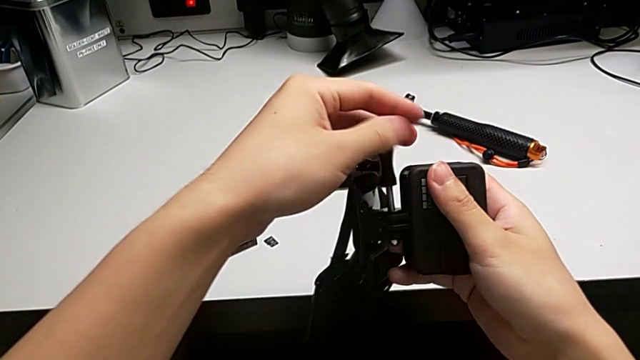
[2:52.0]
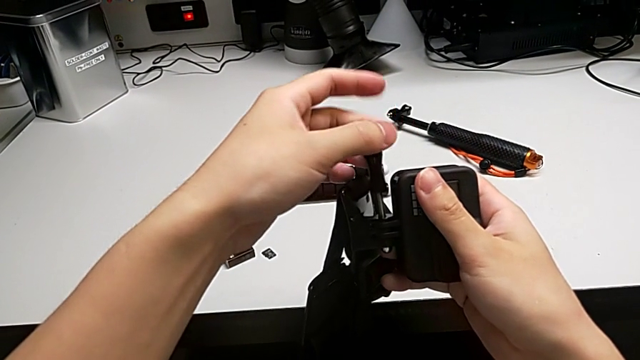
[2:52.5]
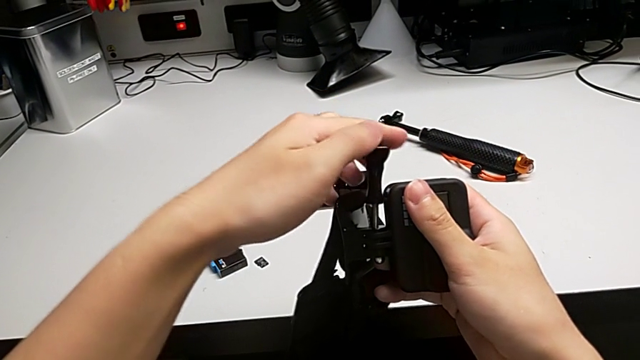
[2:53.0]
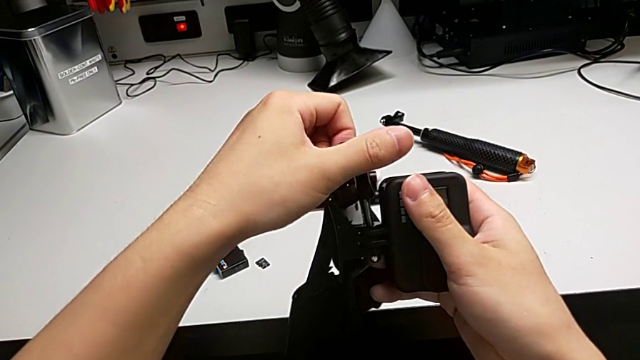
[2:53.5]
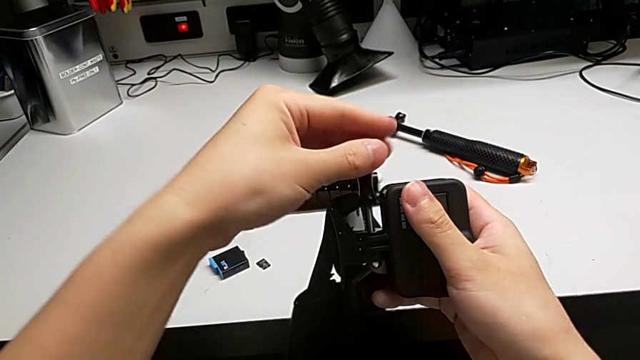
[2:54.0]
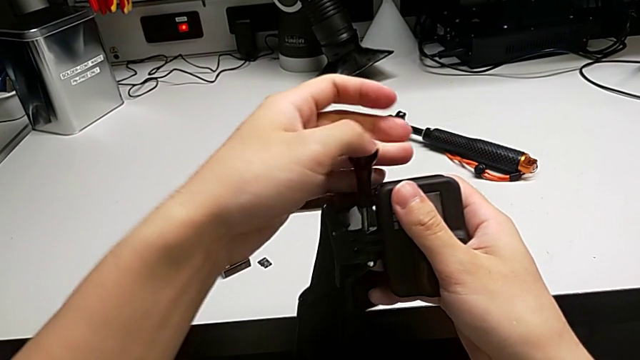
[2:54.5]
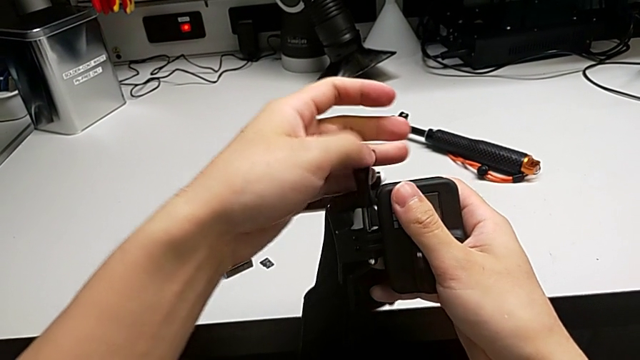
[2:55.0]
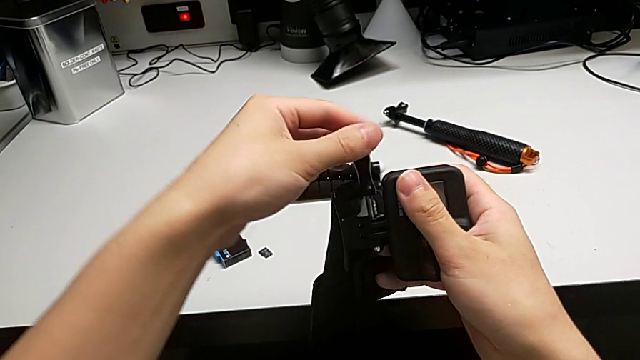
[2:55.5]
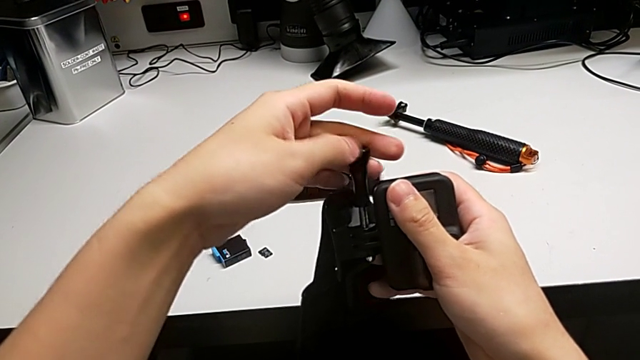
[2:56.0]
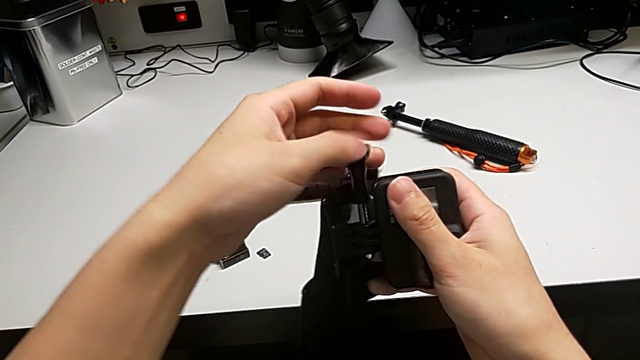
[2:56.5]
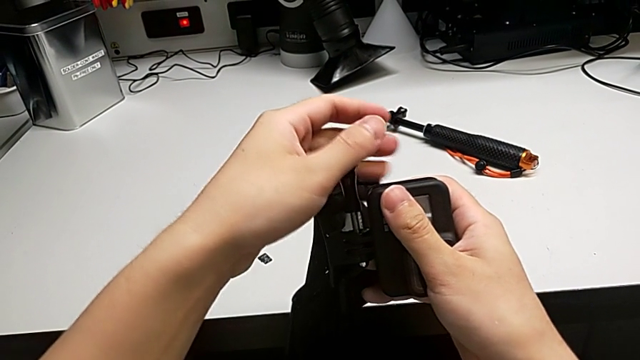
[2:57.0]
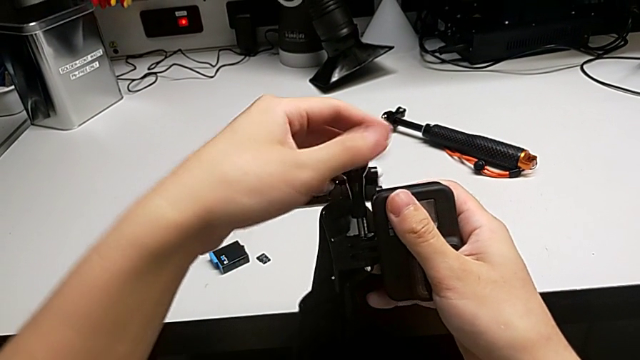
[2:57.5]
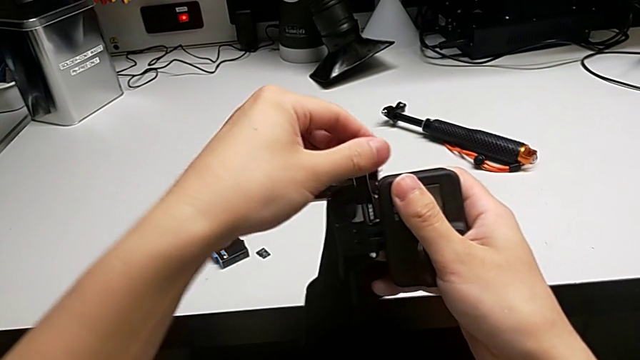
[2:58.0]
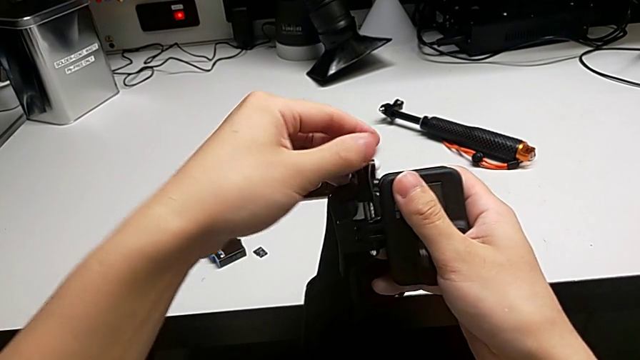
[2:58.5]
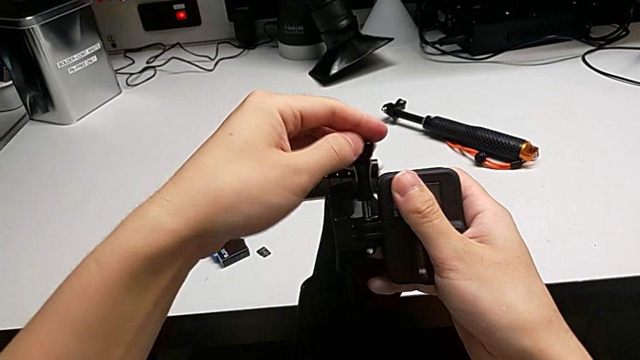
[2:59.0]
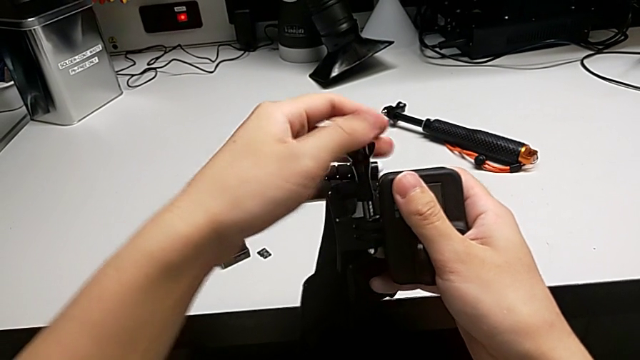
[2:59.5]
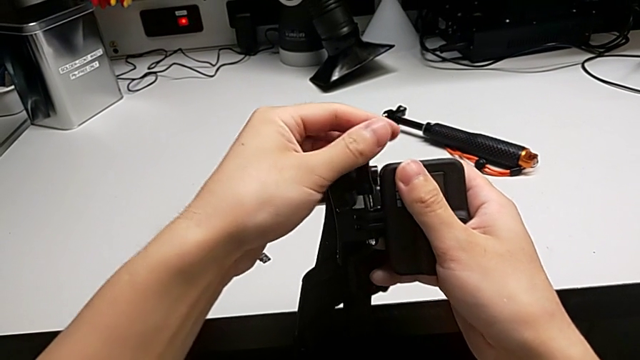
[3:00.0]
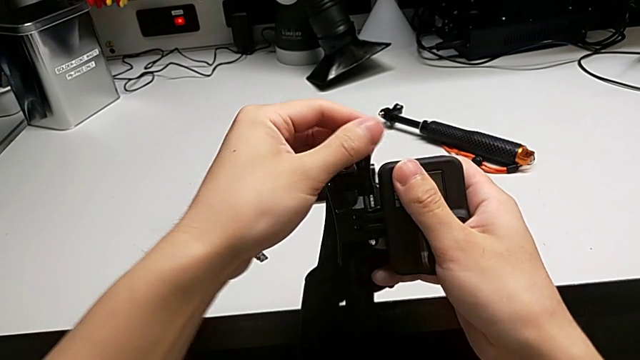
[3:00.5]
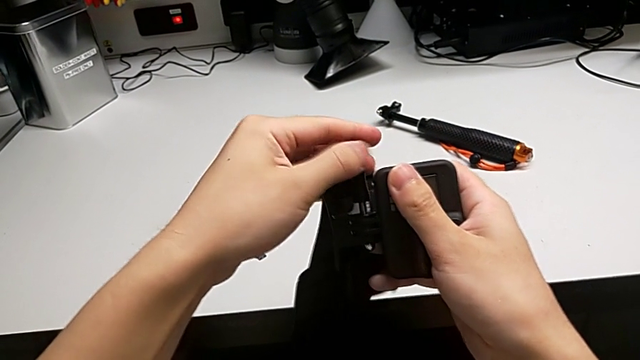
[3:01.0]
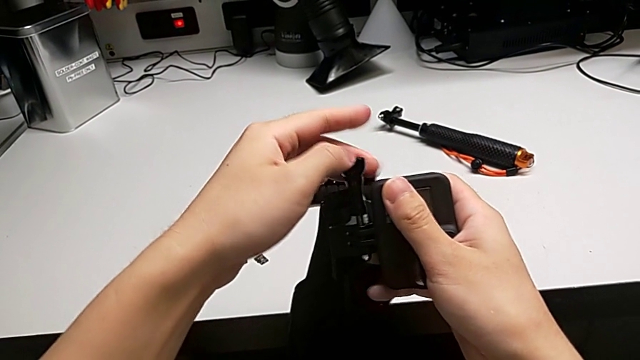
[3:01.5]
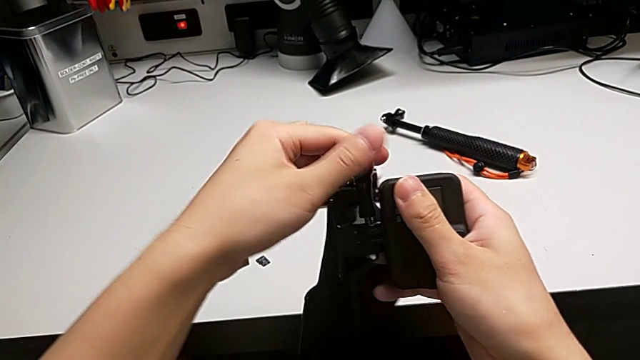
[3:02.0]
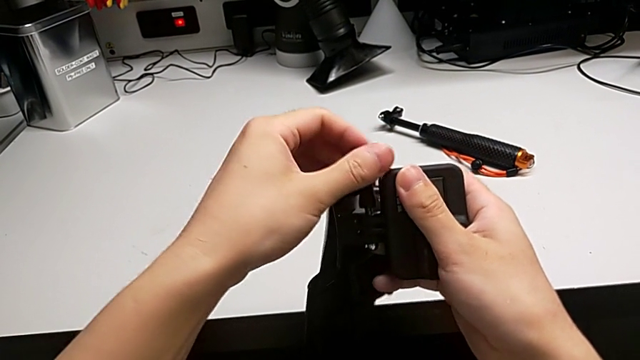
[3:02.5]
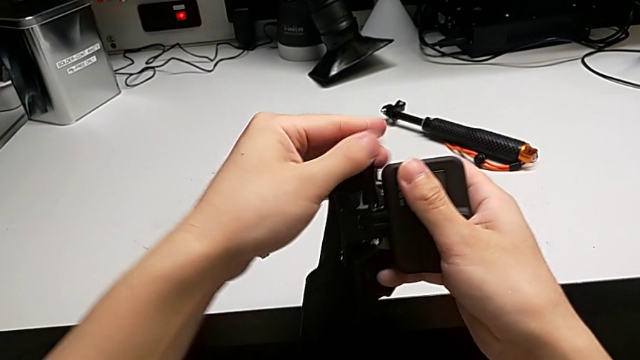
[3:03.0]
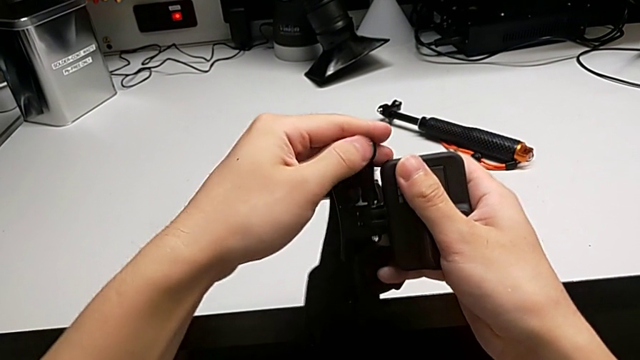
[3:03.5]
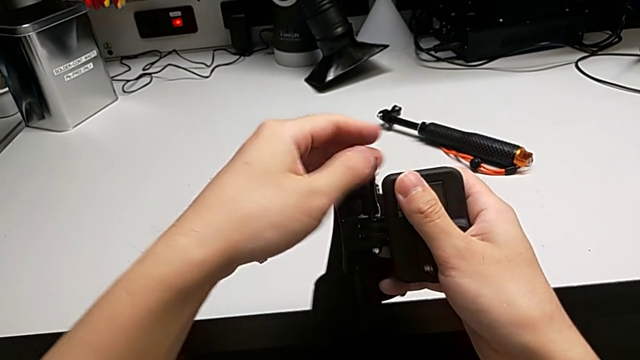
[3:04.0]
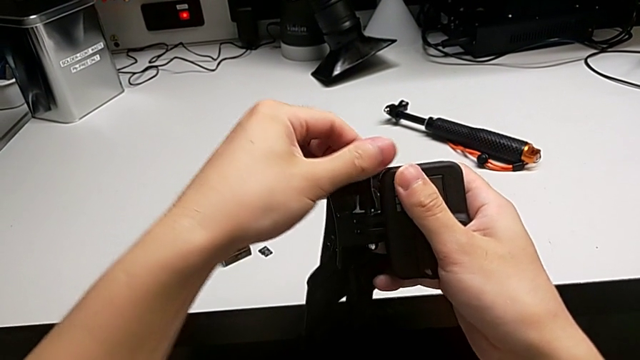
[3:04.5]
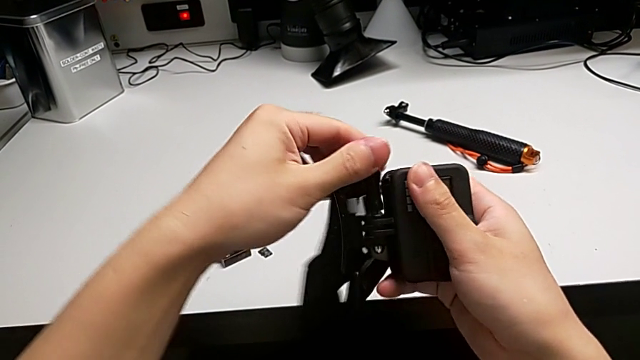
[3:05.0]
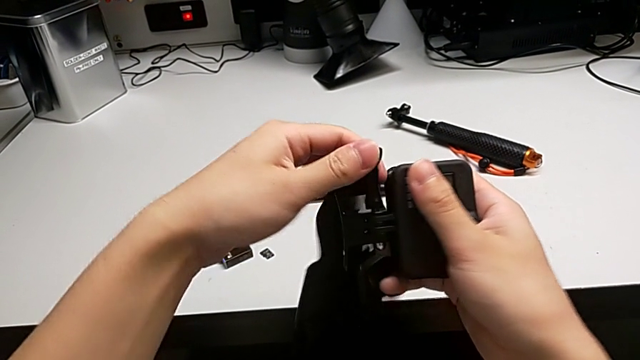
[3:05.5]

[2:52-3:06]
The camera wearer is assembling the strap onto the mount of the GoPro. They keep inserting the screw.

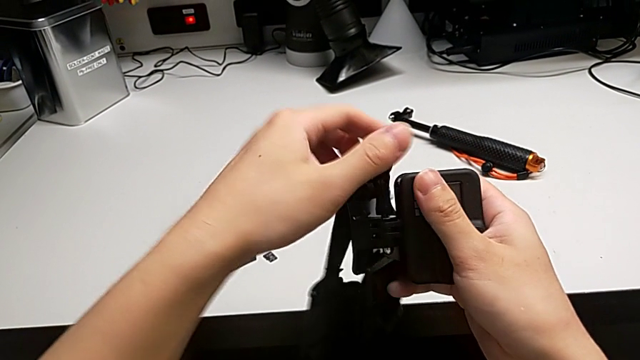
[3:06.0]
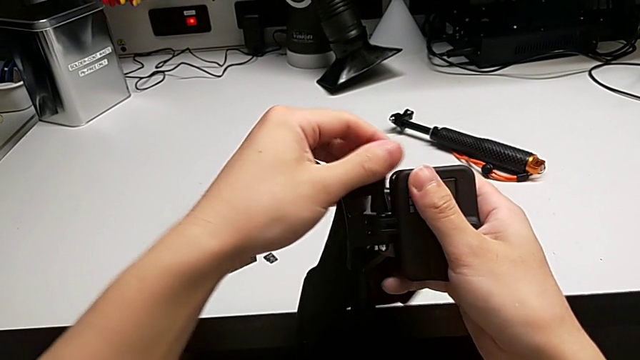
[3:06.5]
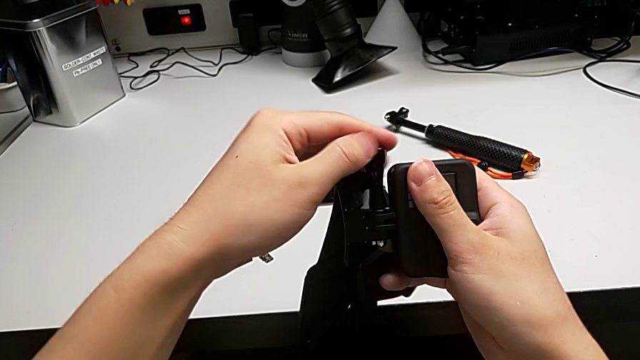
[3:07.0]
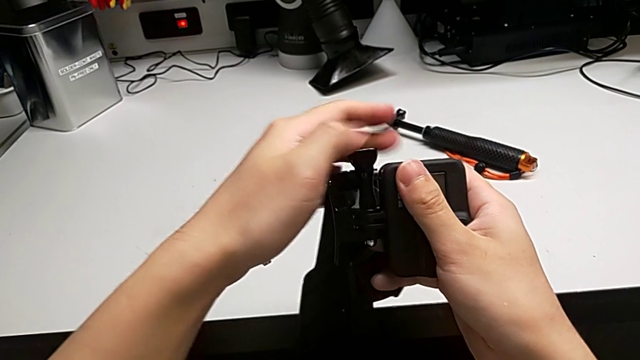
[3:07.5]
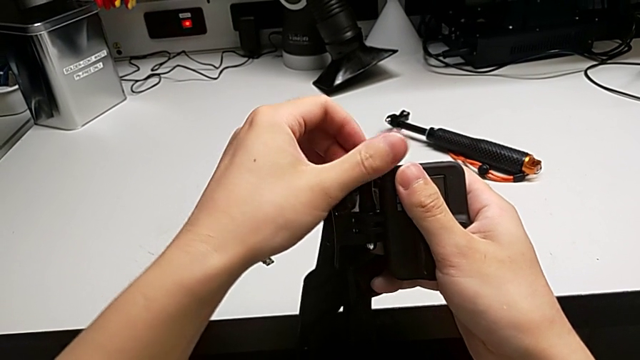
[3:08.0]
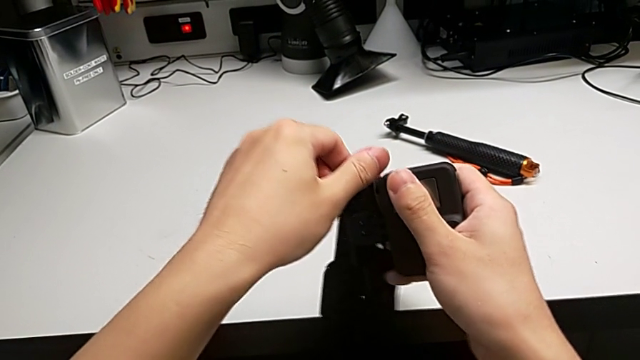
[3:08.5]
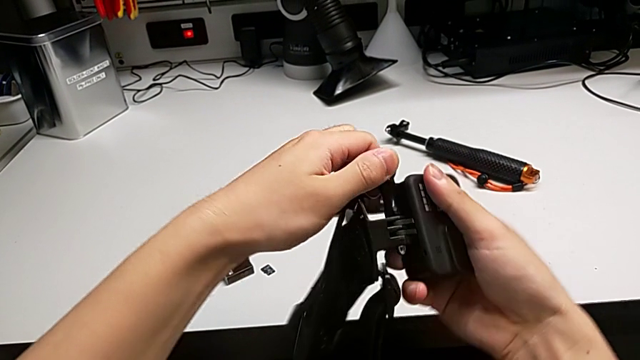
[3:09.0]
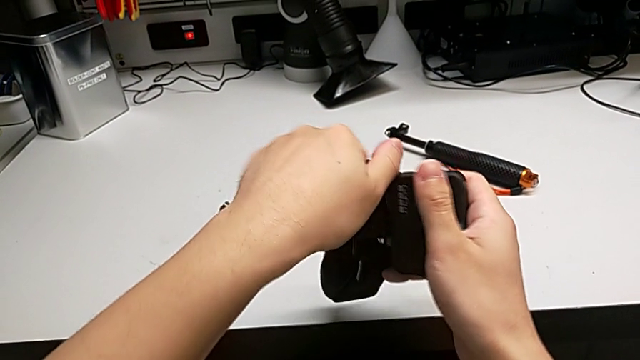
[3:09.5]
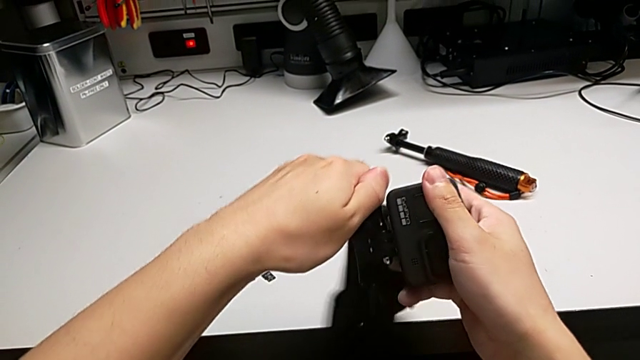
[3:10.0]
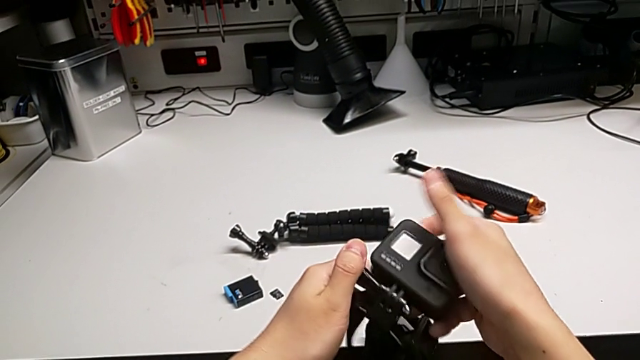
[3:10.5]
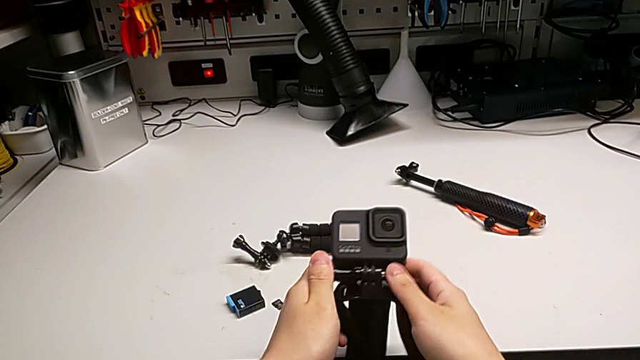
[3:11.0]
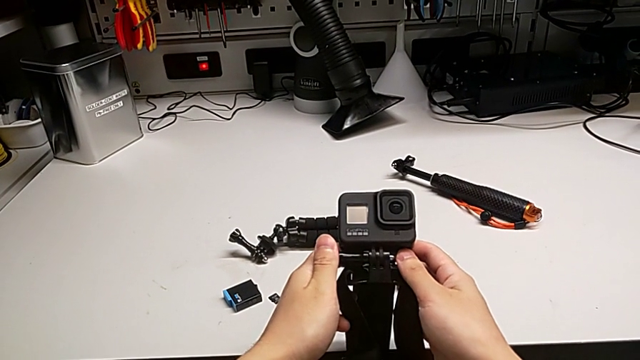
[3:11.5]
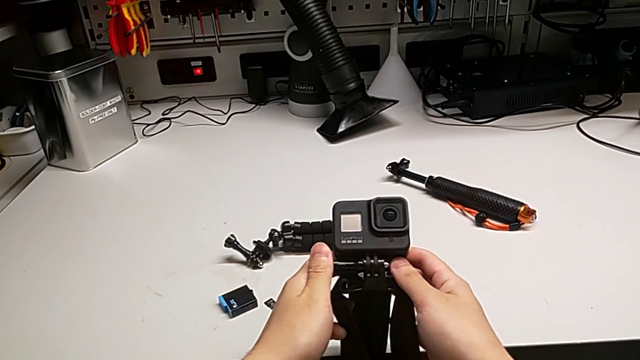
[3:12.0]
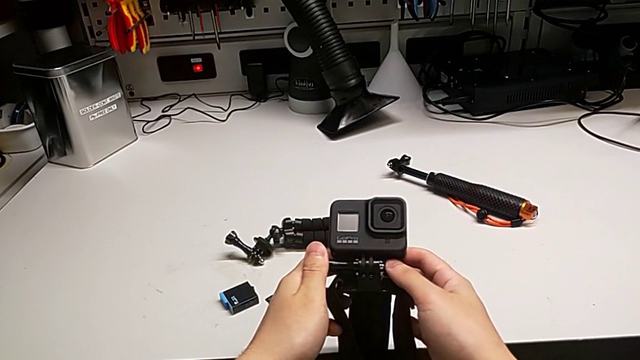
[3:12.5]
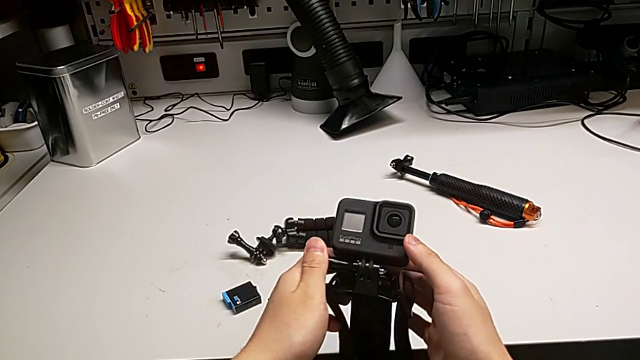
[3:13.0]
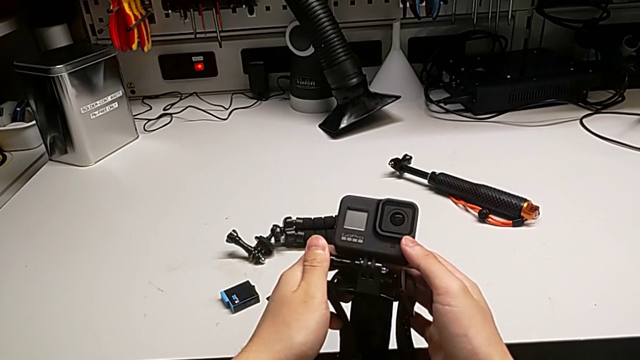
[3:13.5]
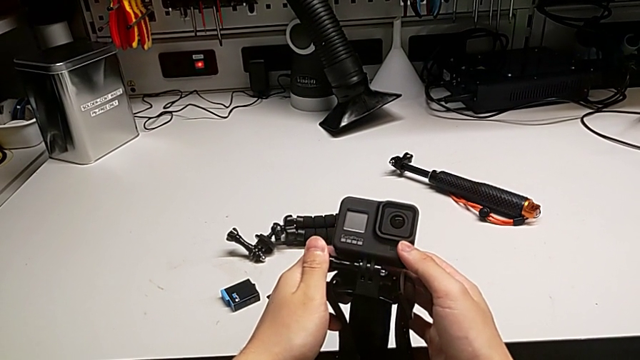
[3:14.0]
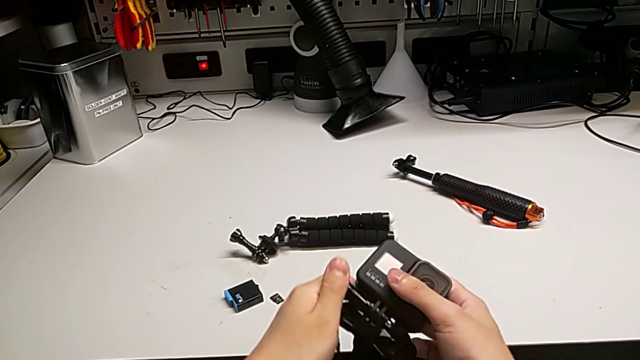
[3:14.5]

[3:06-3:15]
The camera wearer is assembling the strap onto the mount of the GoPro. They keep inserting the screw.
